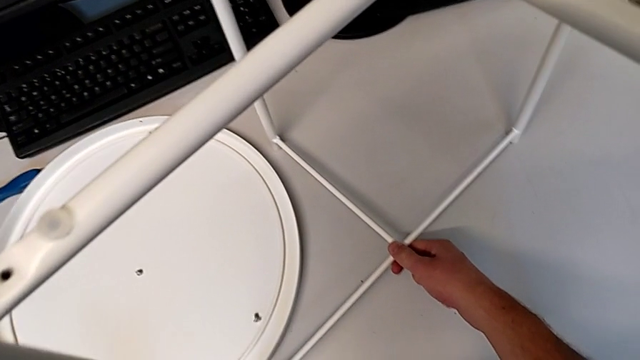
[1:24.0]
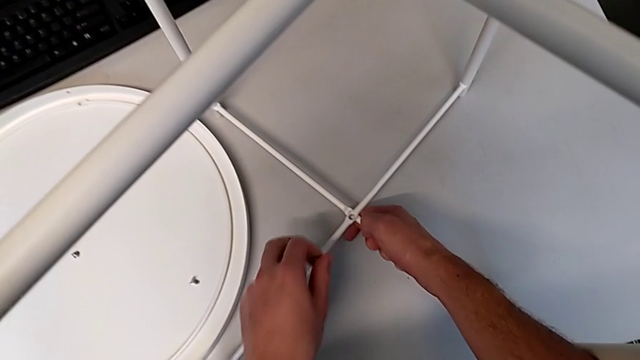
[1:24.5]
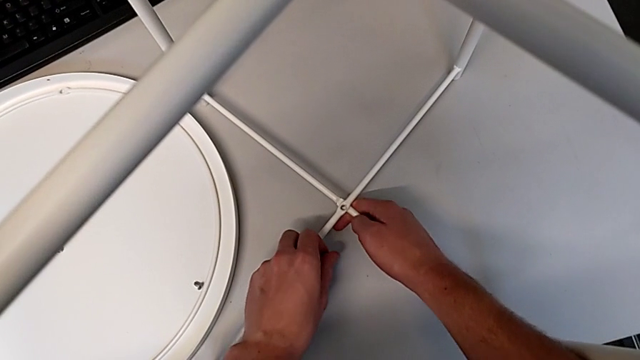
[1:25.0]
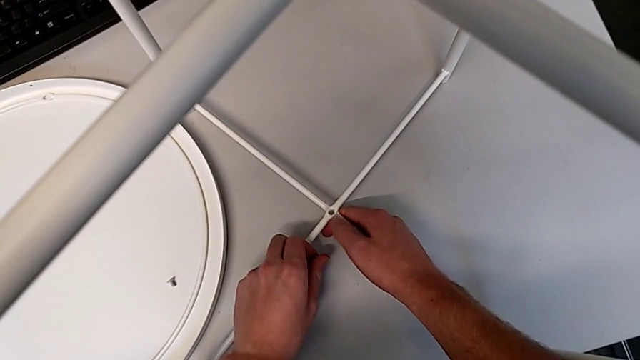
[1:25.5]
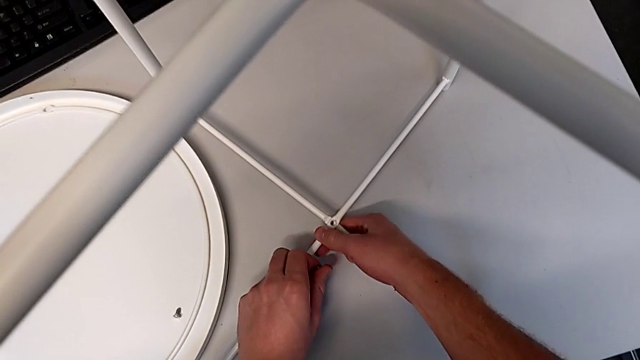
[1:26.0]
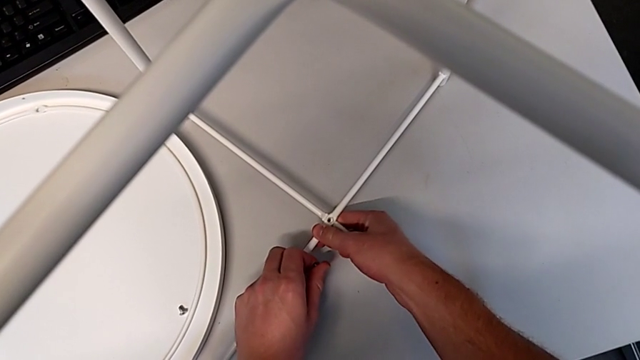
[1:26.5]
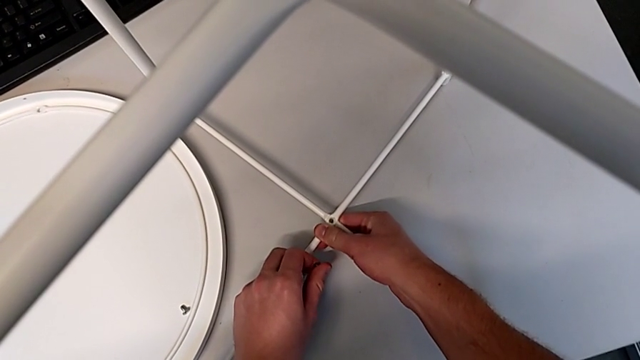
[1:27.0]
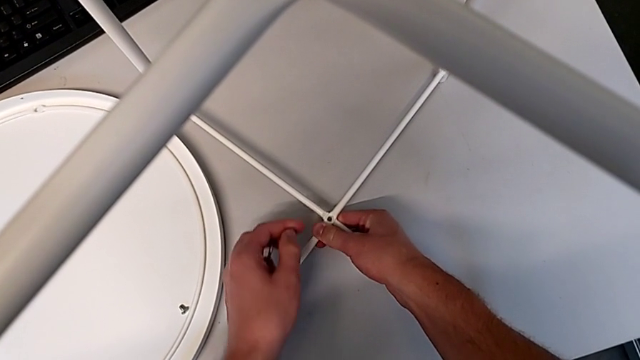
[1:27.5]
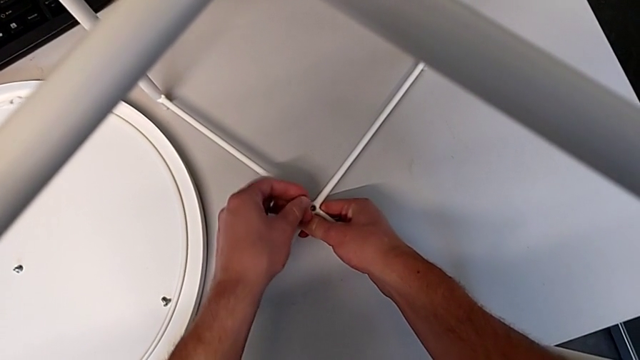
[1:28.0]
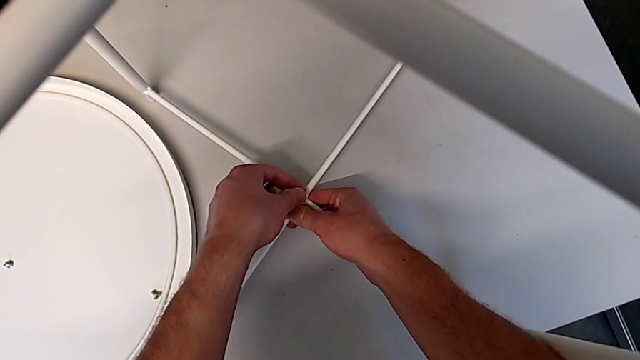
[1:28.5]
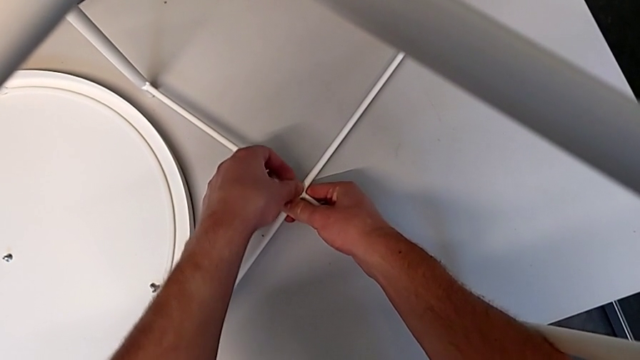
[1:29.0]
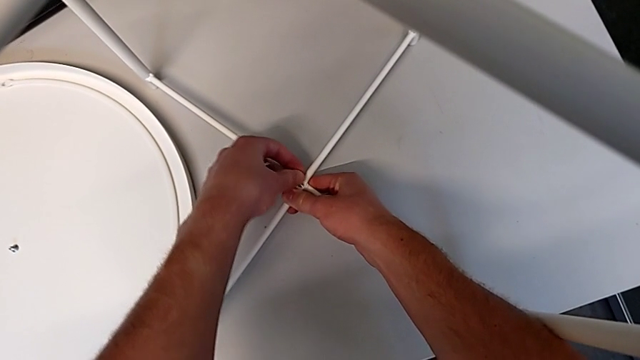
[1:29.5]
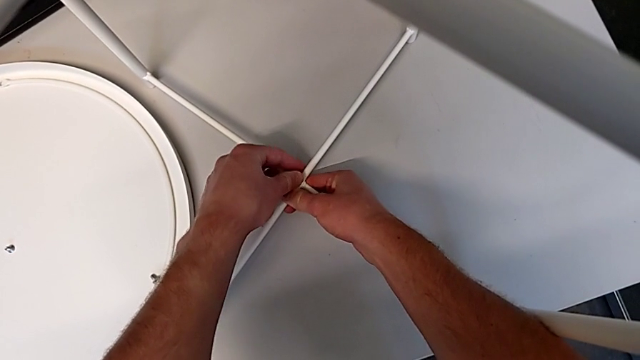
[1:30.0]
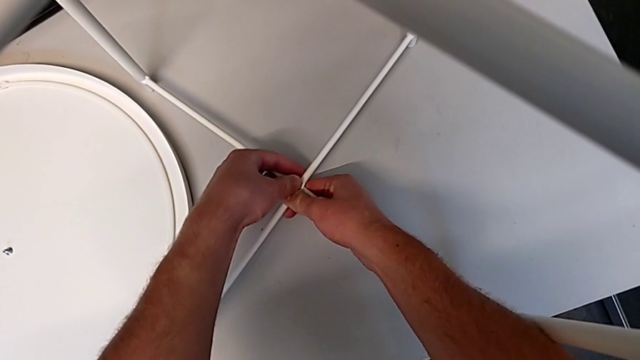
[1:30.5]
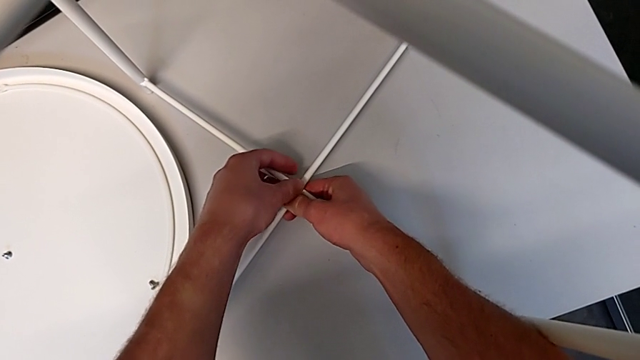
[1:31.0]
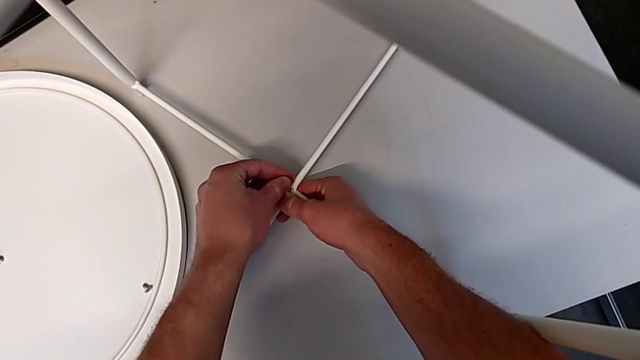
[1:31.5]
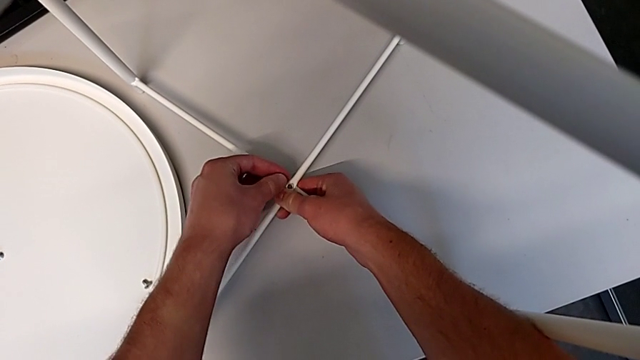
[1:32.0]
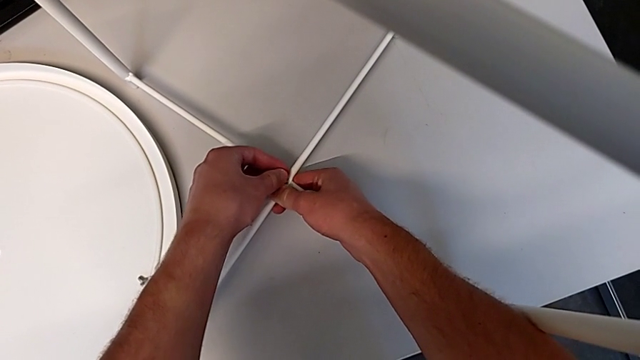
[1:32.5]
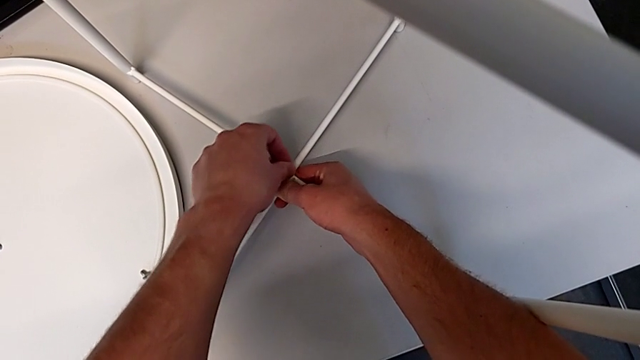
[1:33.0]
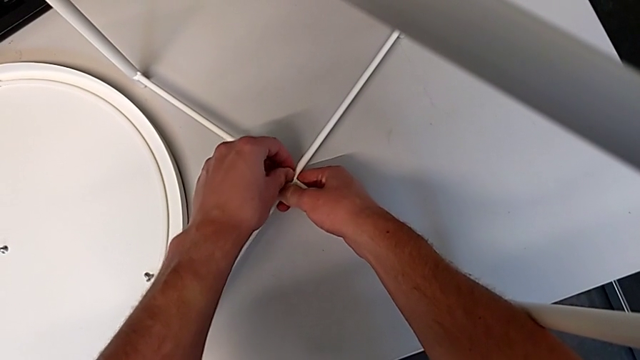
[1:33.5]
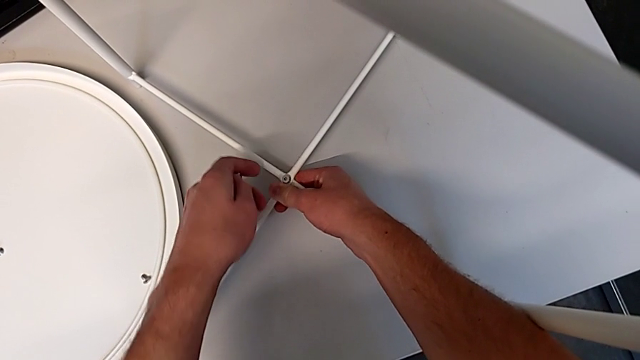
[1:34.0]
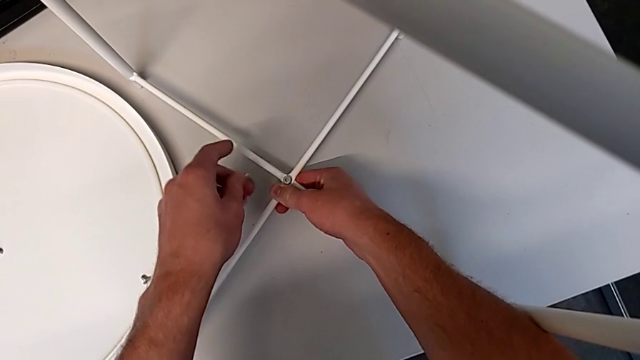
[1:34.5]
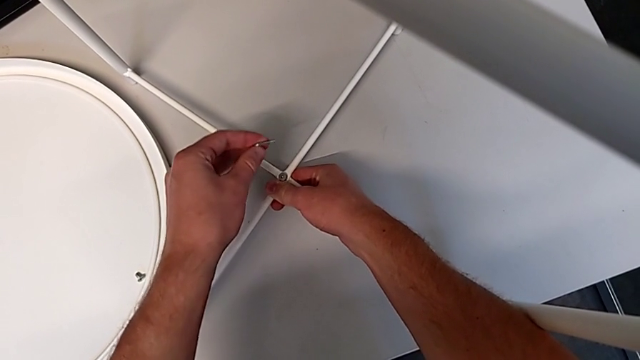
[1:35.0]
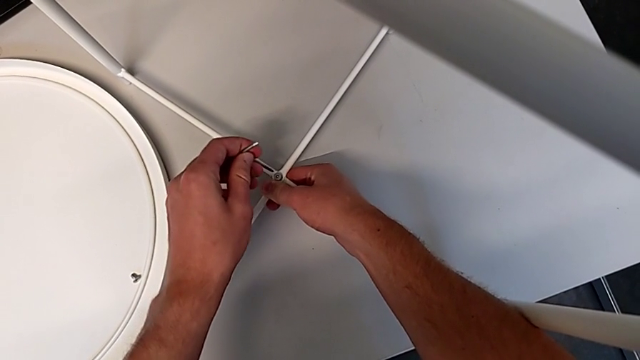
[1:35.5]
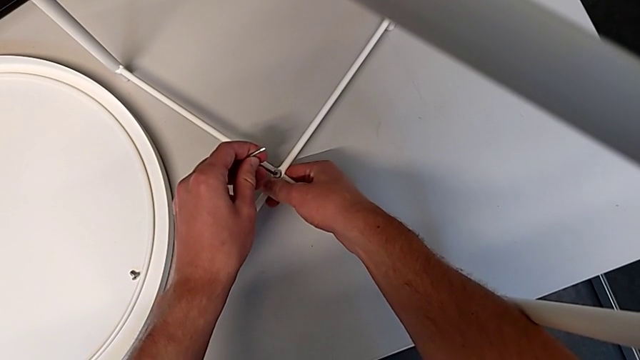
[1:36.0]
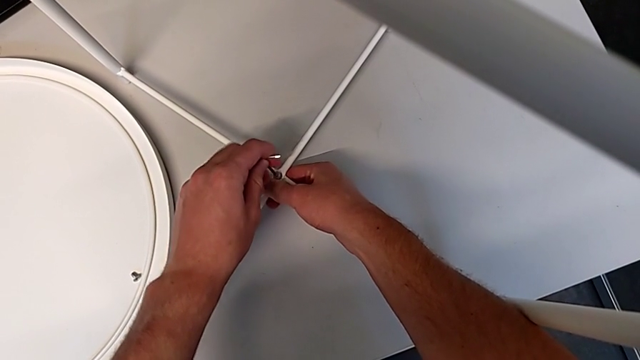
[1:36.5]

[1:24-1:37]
The camera wearer is screwing the hex socket head onto the bottom of the legs. They place the leg, align the bottom leg, insert the bottom hex socket head and insert the Allen wrench.

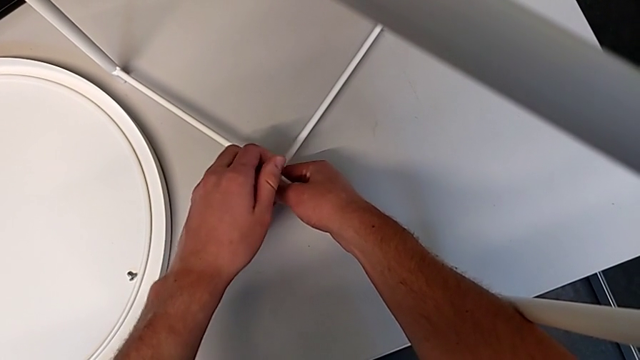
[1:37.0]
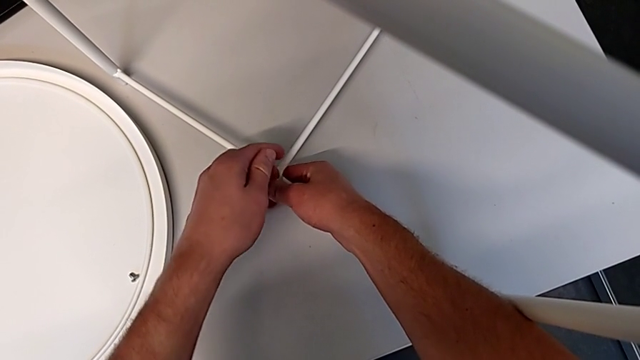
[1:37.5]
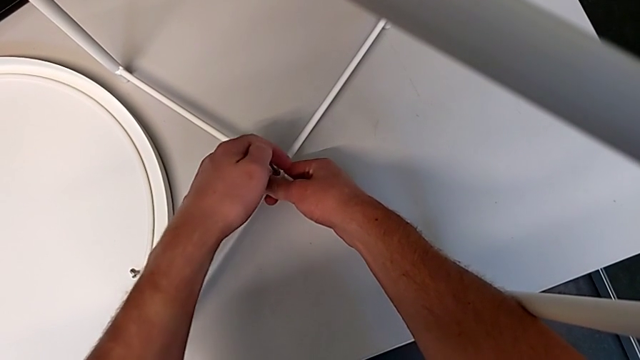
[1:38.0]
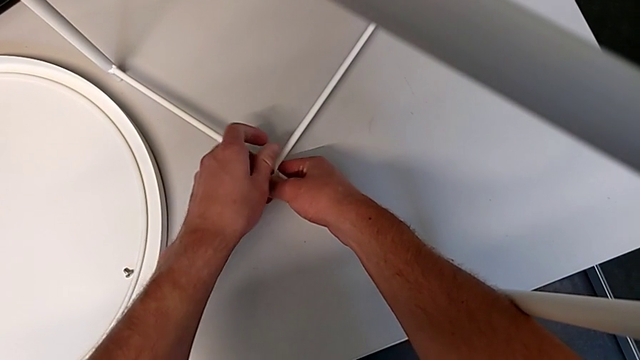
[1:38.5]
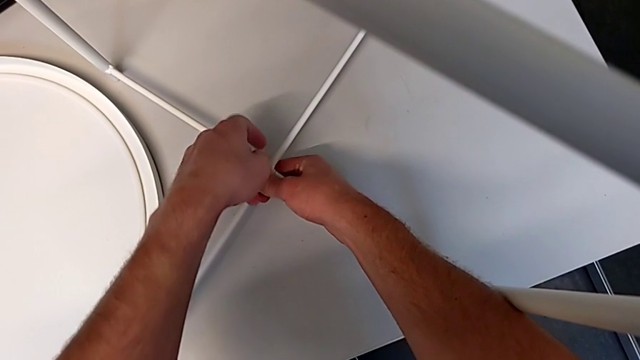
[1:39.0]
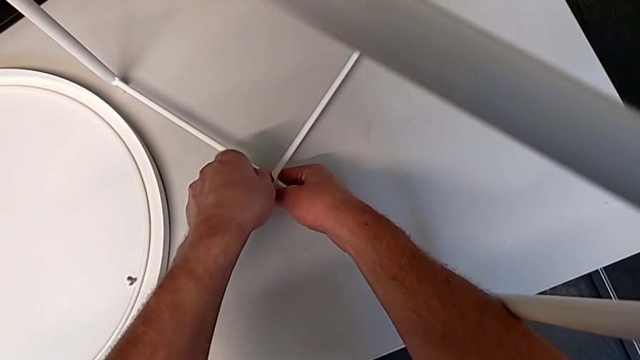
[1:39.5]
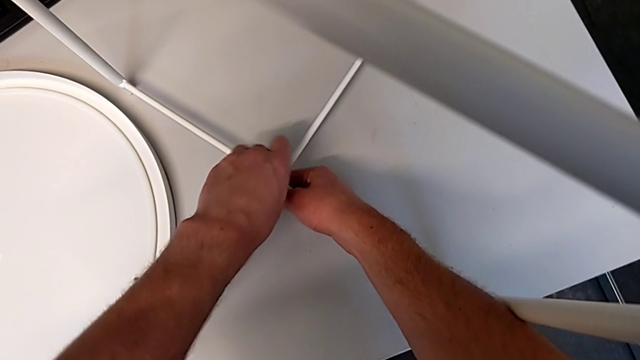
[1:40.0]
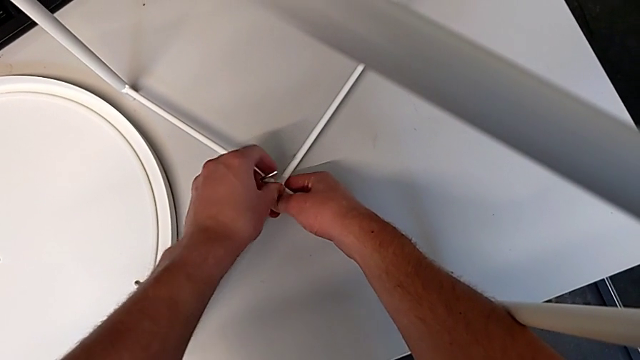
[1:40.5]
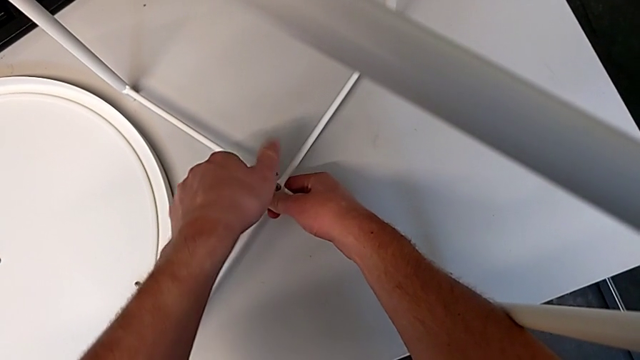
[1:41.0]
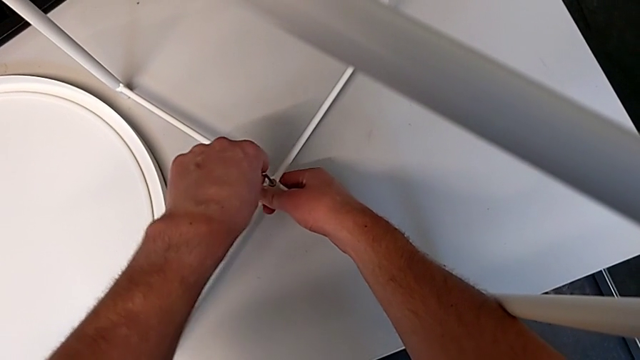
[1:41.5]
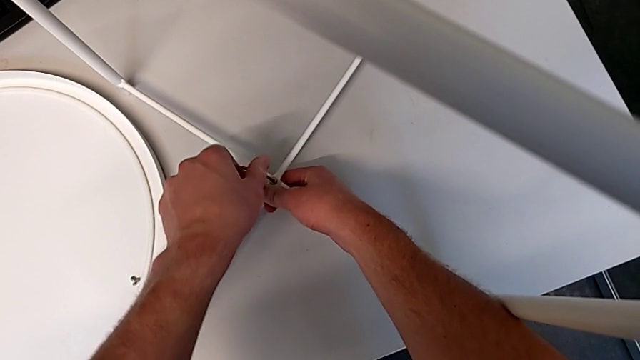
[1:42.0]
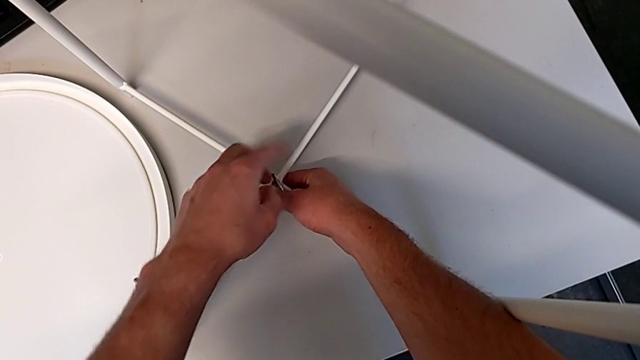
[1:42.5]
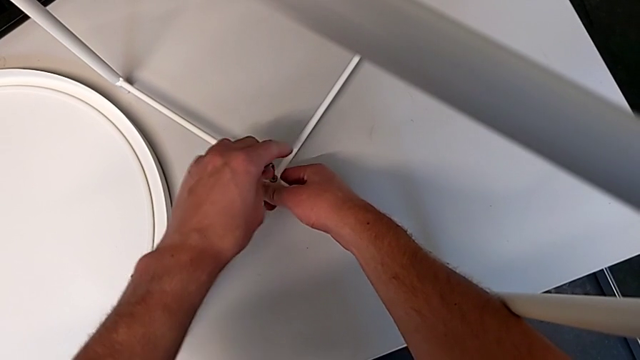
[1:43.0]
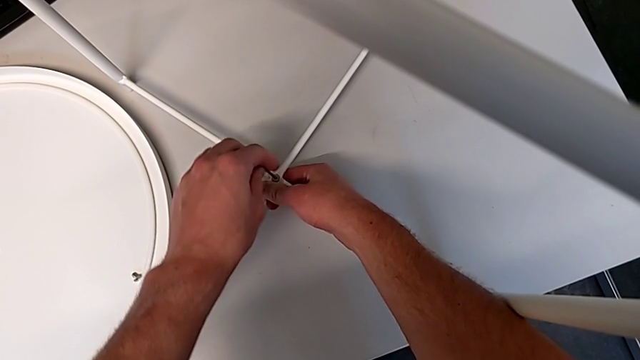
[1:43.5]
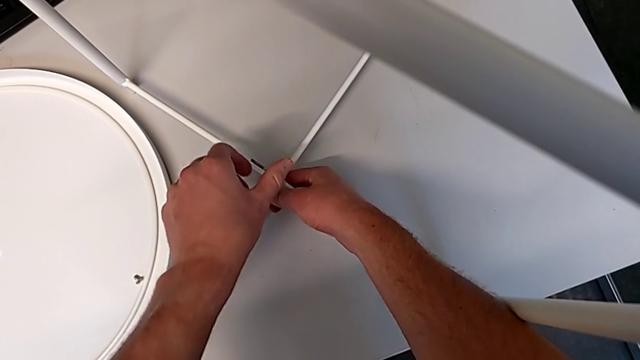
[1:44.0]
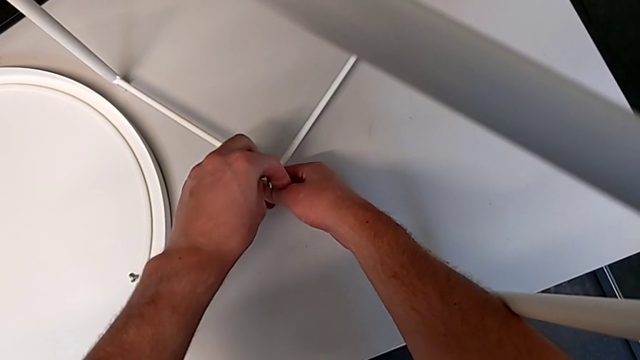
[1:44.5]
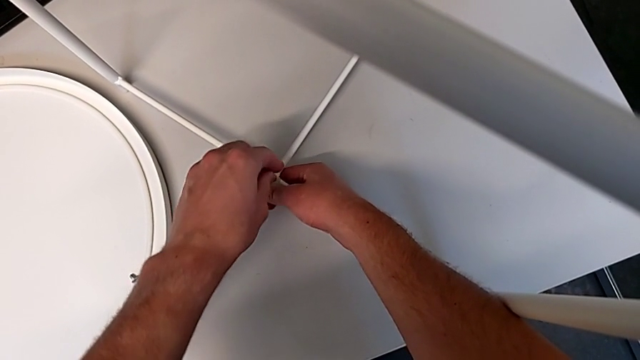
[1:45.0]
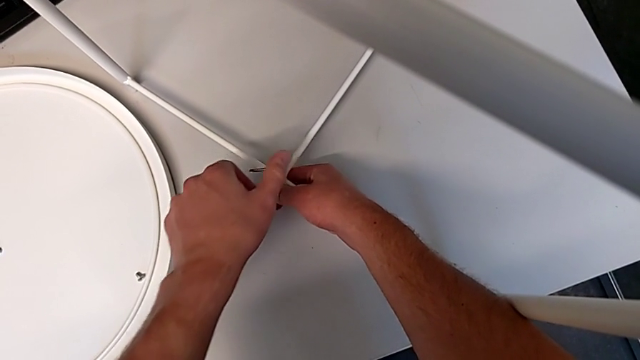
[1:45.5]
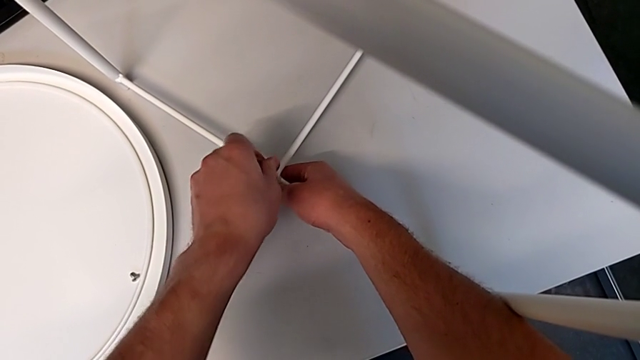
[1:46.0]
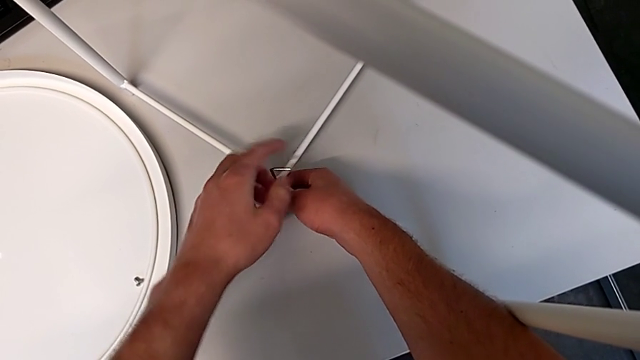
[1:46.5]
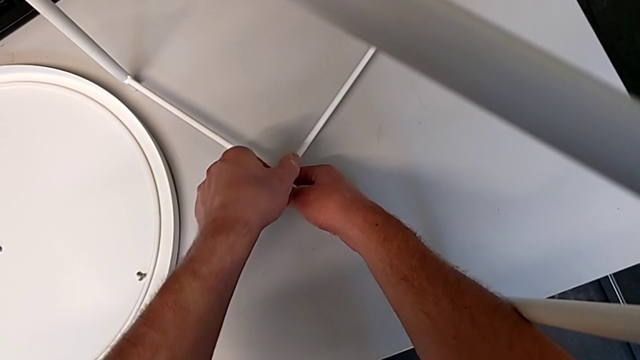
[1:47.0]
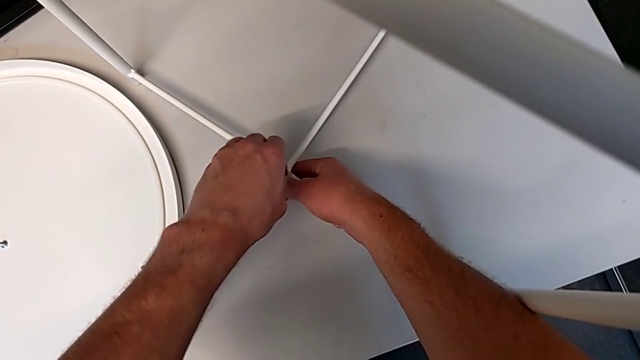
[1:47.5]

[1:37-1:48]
The camera wearer is screwing the hex socket head onto the bottom of the legs. They screw the bottom hex socket head.
